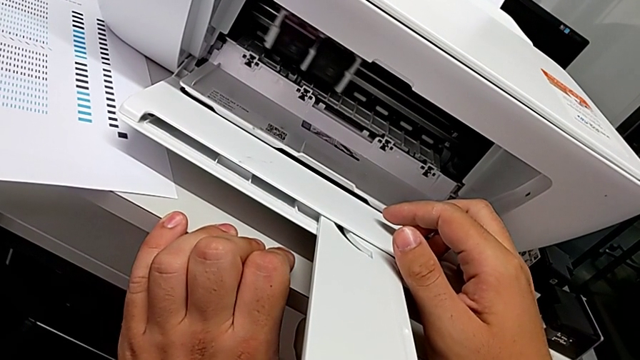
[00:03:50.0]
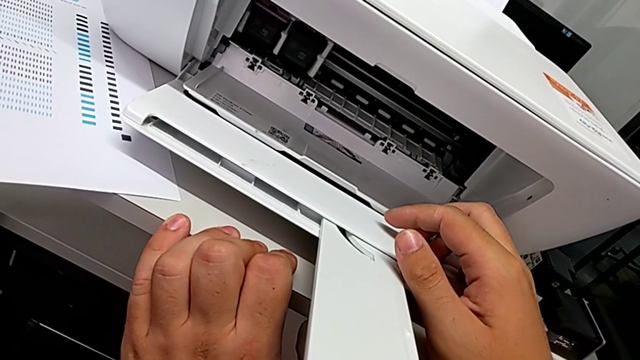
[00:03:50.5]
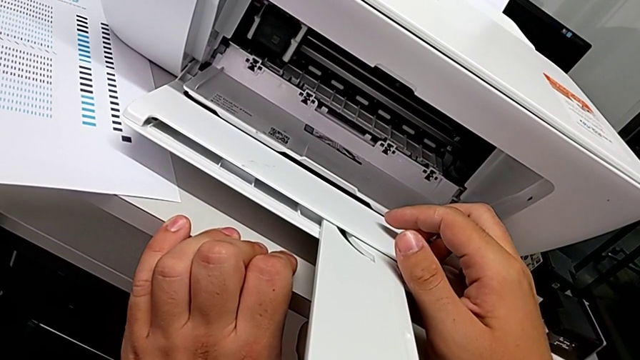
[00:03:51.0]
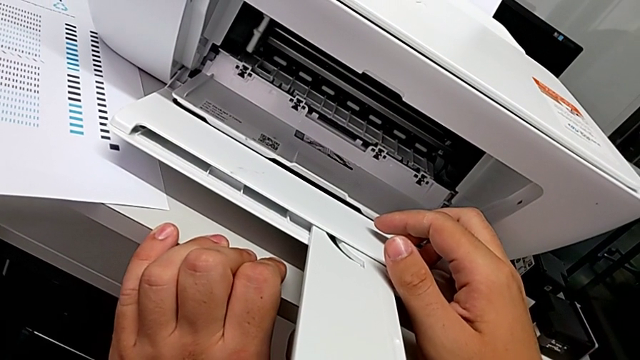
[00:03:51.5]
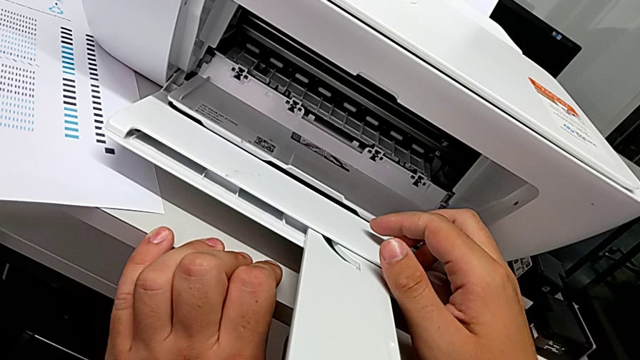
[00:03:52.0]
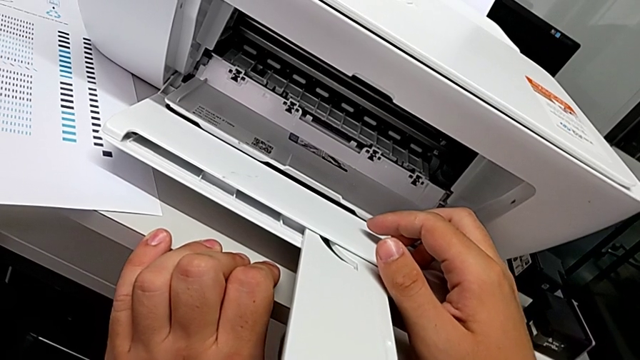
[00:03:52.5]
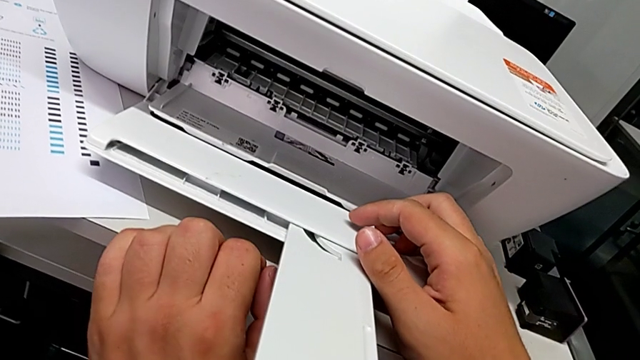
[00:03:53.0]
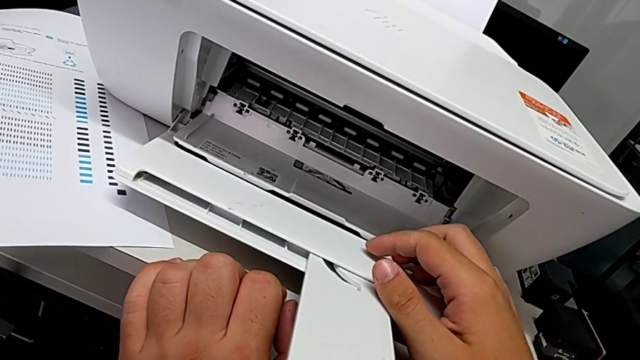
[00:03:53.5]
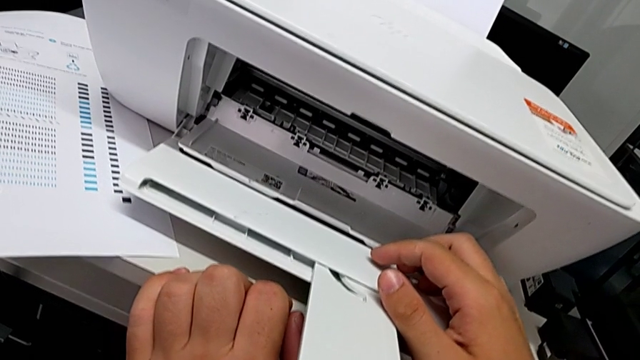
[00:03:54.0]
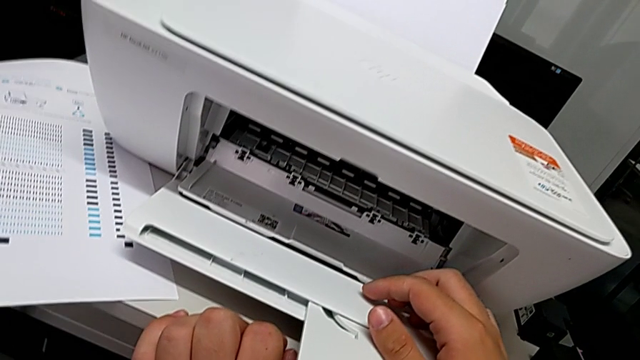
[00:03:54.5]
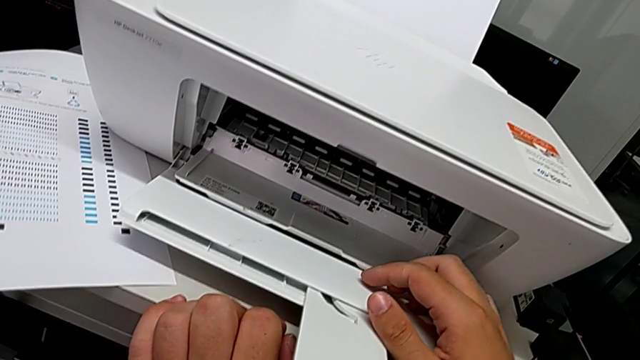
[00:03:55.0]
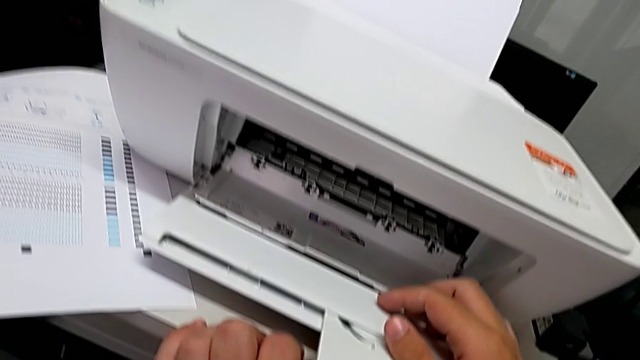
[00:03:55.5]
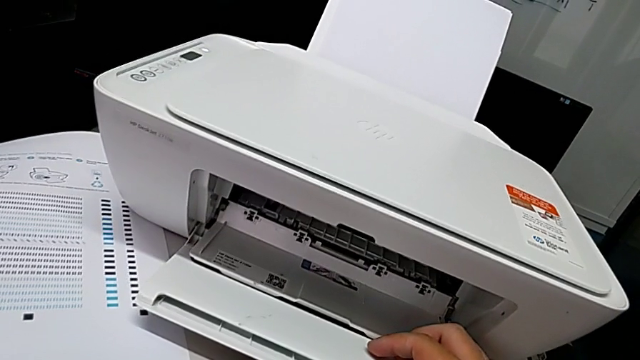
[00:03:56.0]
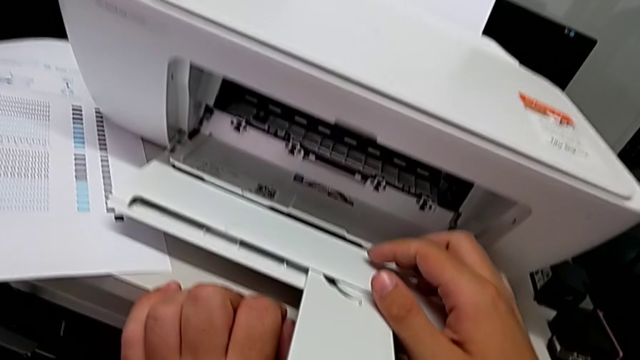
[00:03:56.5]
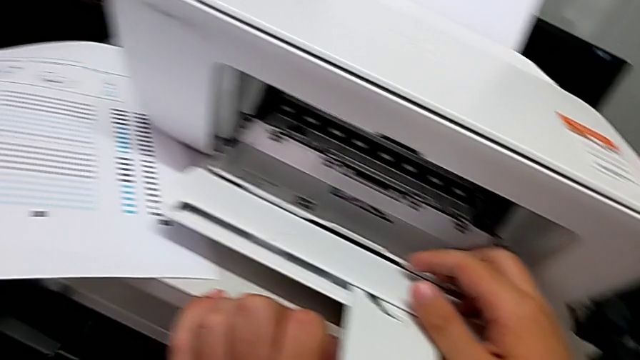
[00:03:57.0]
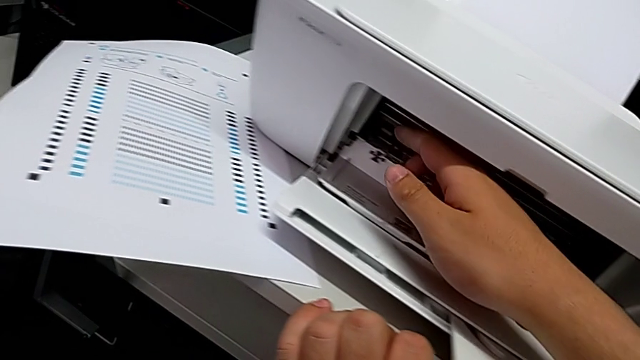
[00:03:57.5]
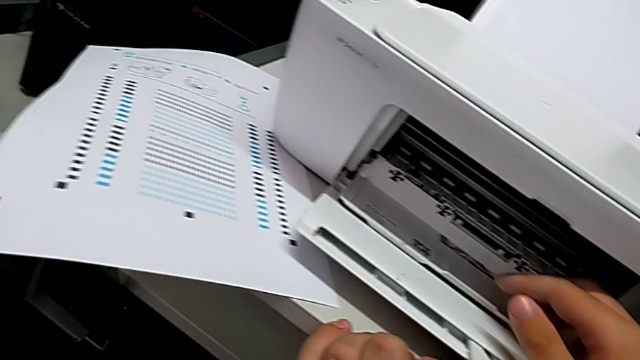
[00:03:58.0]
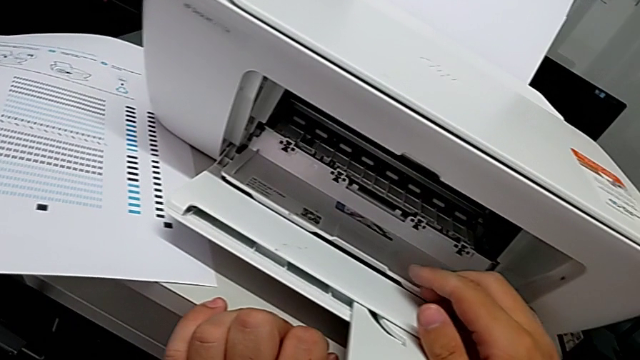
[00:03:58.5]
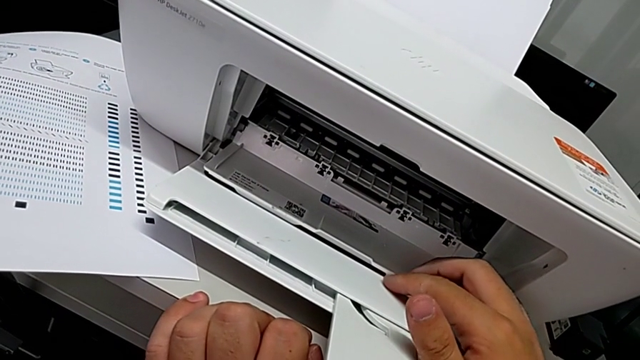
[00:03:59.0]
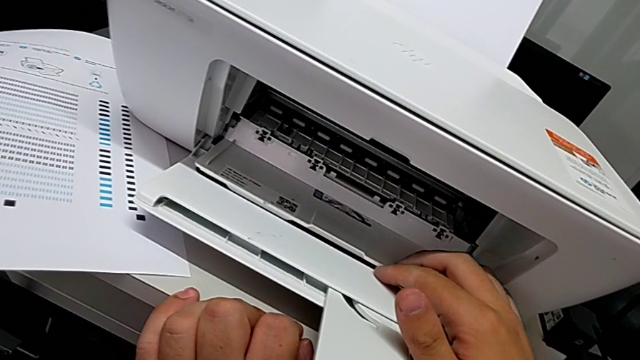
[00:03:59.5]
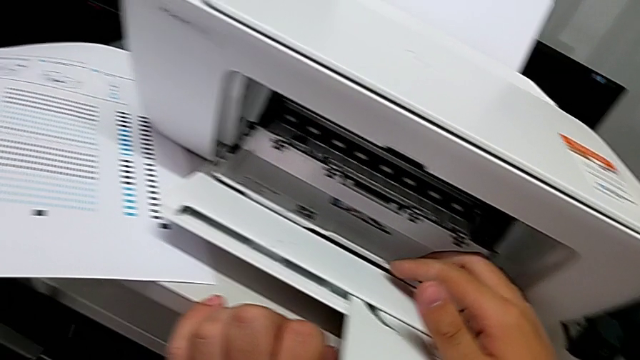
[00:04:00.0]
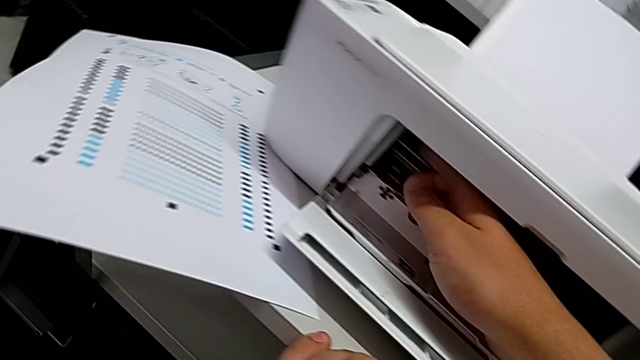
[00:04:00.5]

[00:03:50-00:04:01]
The camera wearer is exchanging their ink cartridges. They inspect the ink cartridge twice.

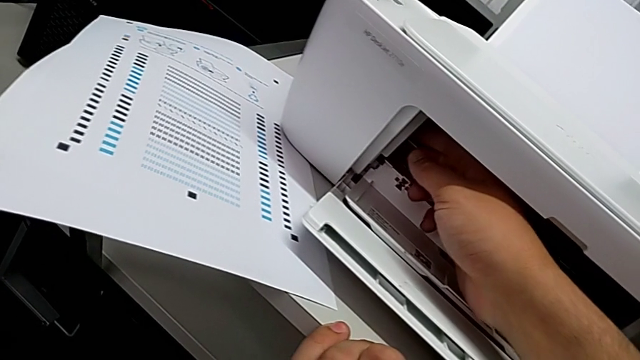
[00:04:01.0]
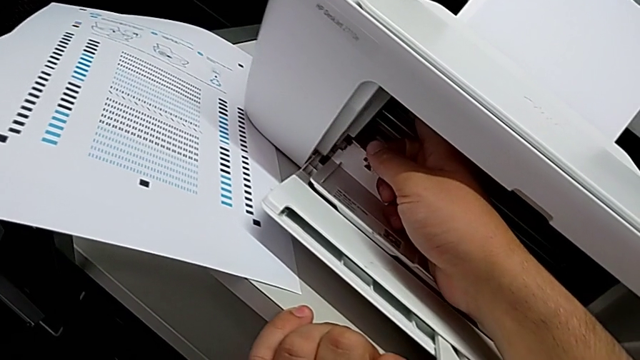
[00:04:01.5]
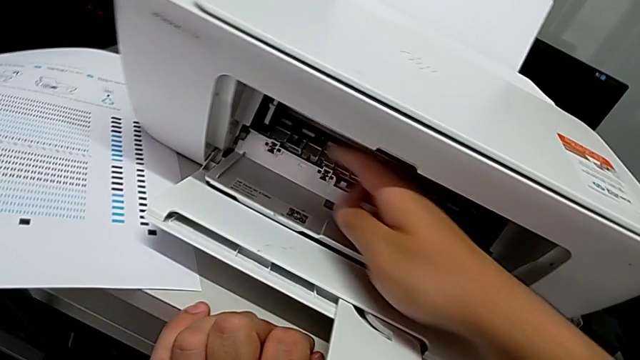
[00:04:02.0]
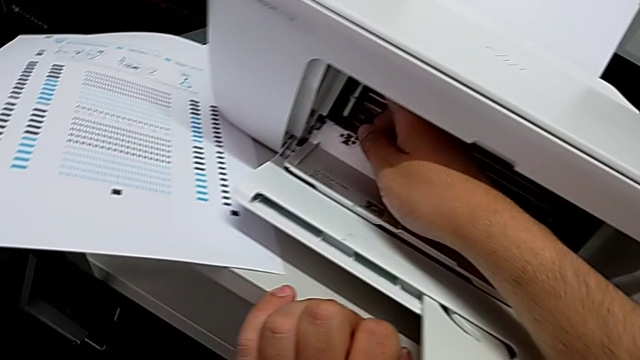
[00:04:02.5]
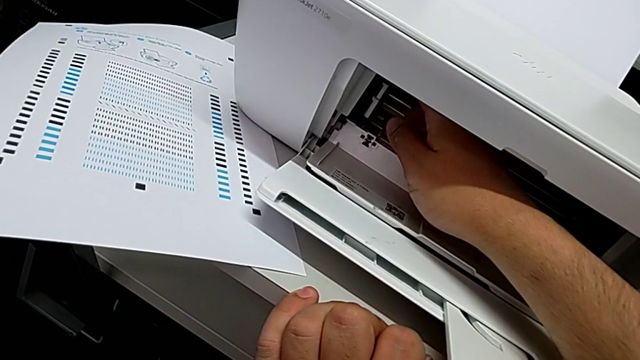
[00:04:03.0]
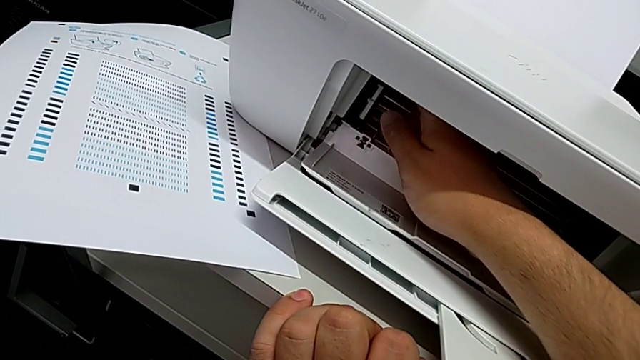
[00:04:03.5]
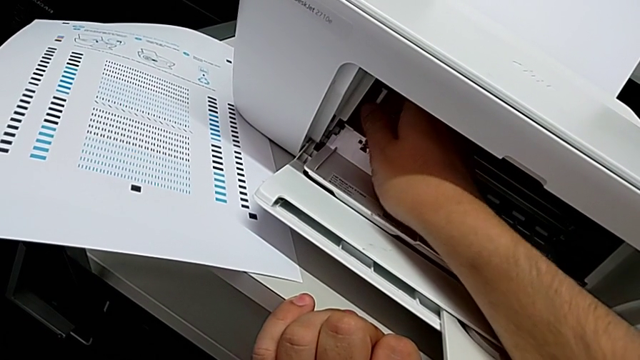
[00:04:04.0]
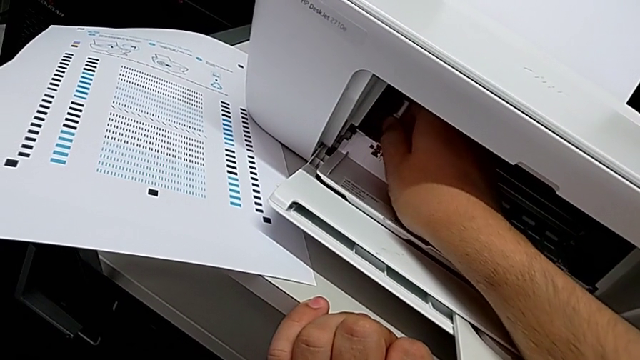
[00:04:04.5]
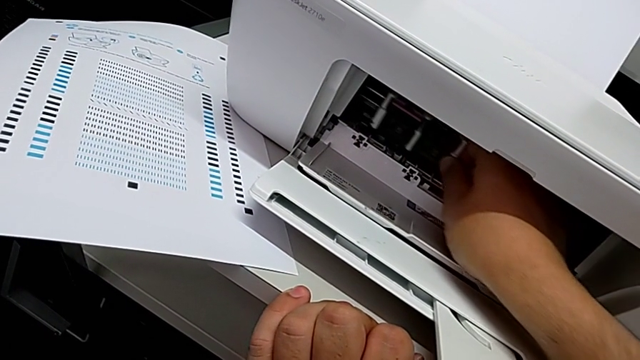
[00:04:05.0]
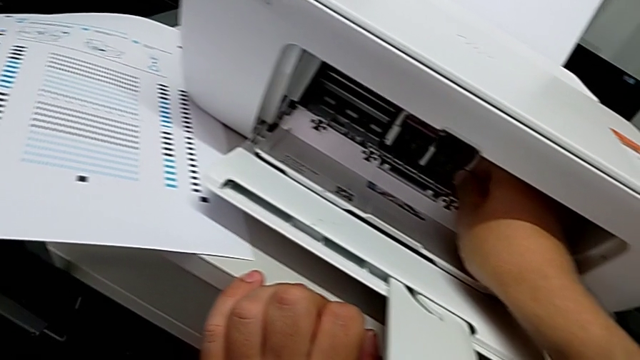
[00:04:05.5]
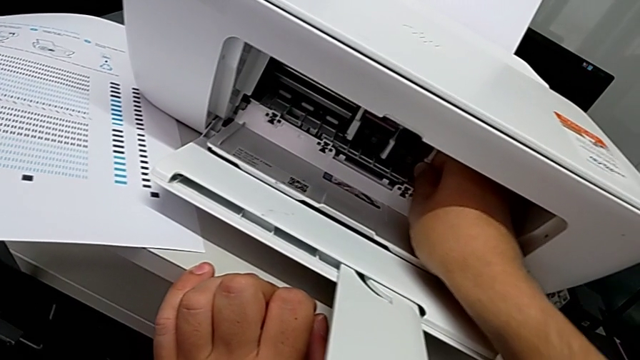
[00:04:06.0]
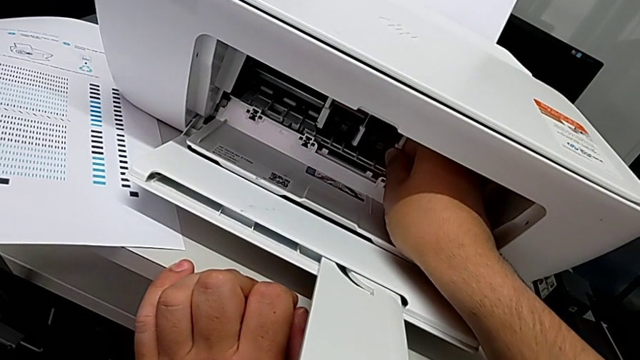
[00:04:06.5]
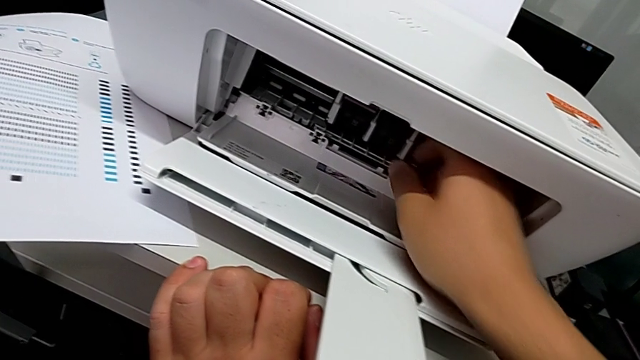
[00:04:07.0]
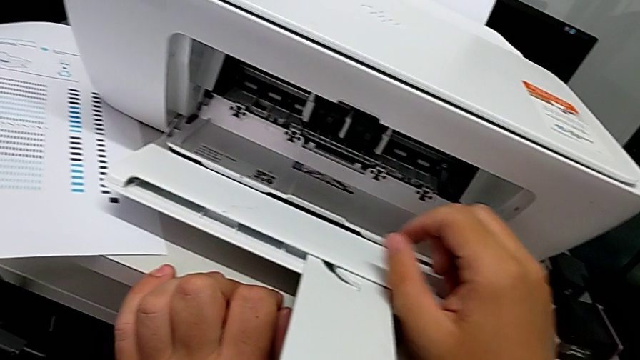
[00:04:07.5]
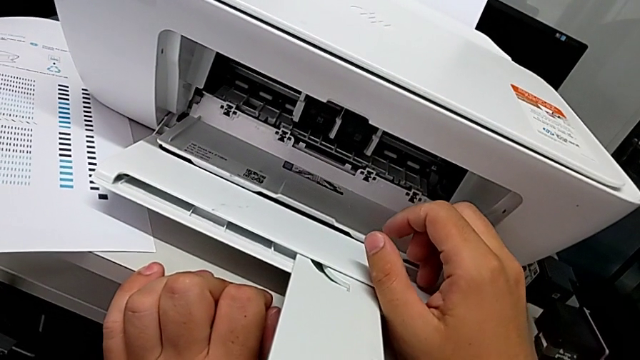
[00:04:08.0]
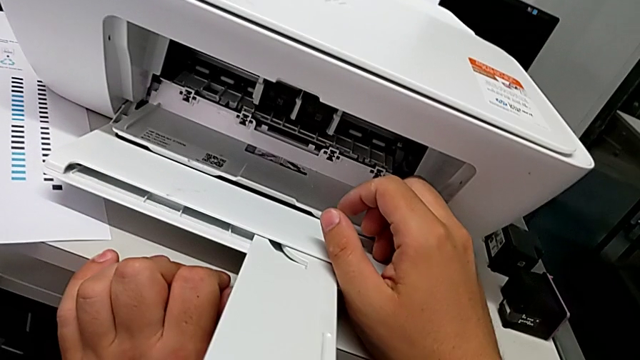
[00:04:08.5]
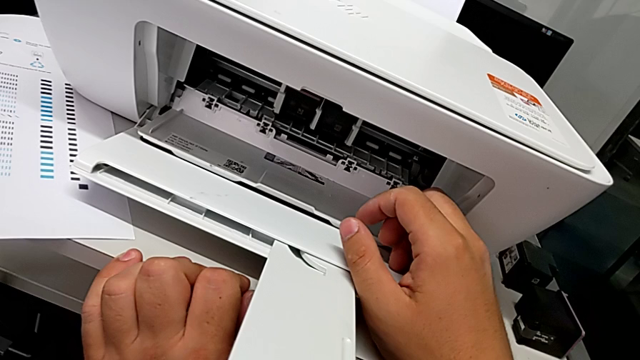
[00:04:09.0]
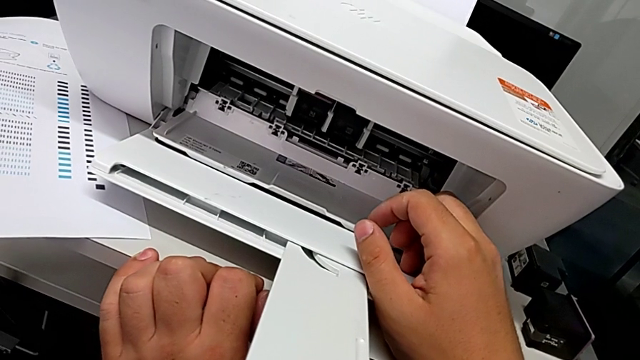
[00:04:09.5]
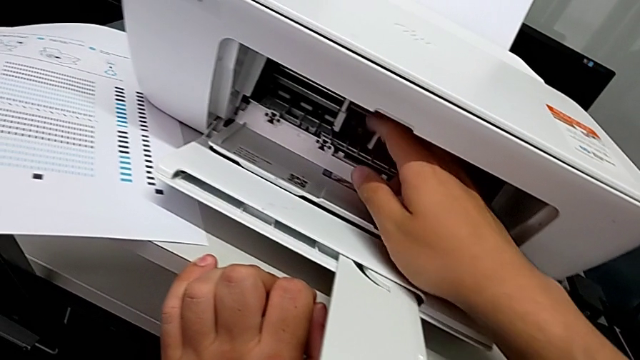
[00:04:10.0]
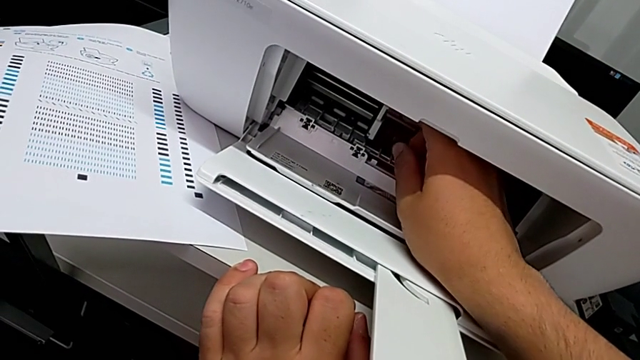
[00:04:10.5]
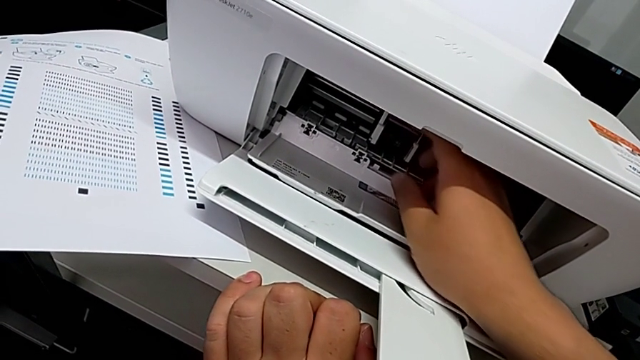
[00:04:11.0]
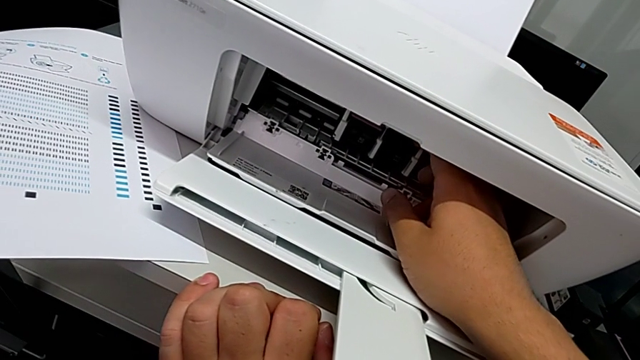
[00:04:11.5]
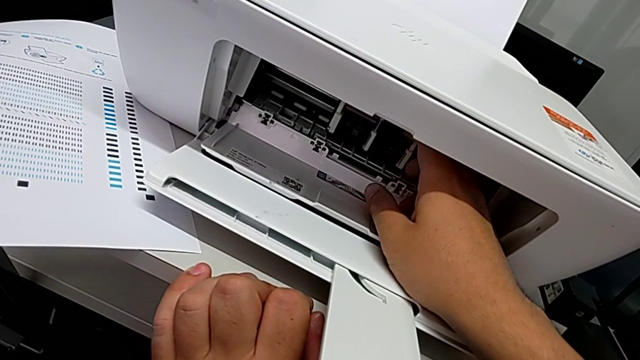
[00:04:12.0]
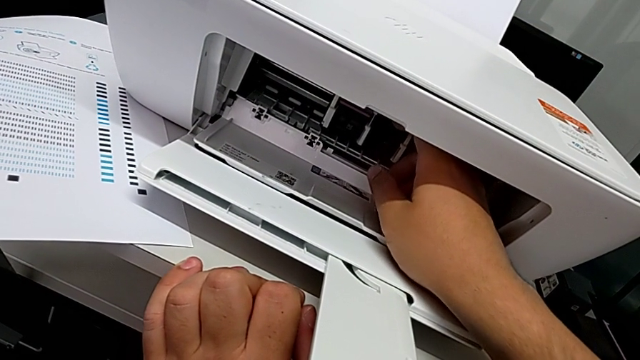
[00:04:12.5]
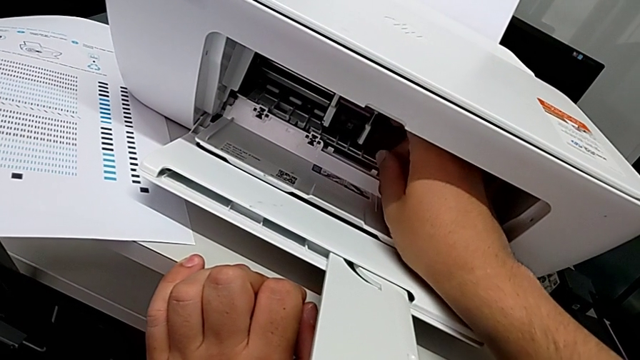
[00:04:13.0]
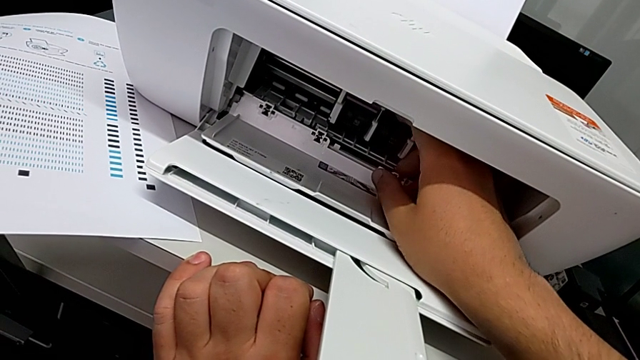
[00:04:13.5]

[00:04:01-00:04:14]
The camera wearer is exchanging their ink cartridges. They grab the ink cartridge, pull it, align it, inspect it, grab it and inspect it.
